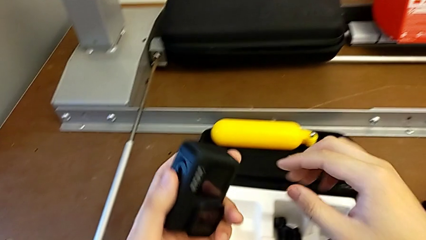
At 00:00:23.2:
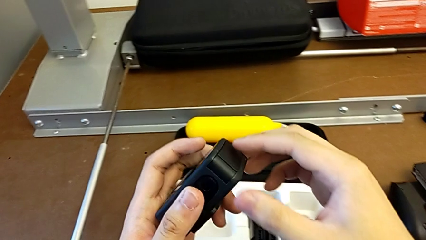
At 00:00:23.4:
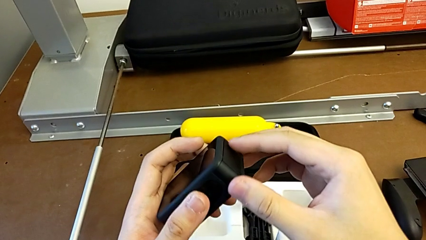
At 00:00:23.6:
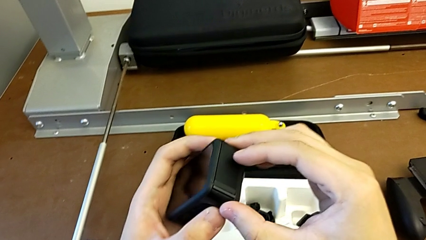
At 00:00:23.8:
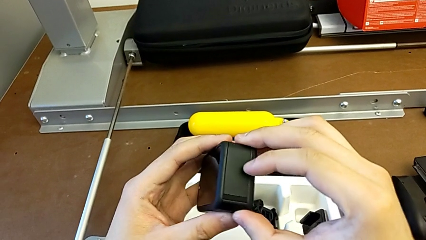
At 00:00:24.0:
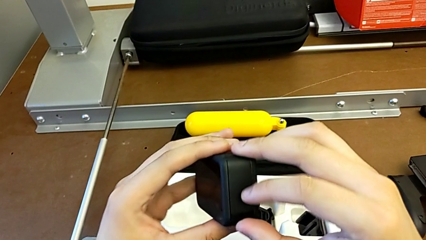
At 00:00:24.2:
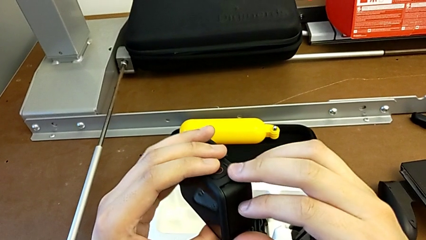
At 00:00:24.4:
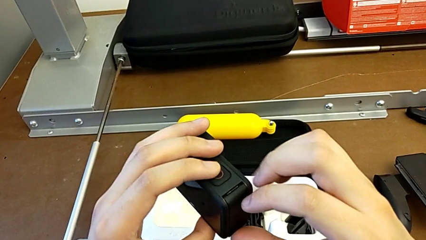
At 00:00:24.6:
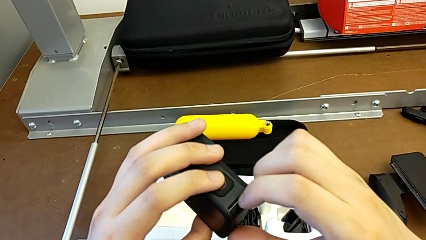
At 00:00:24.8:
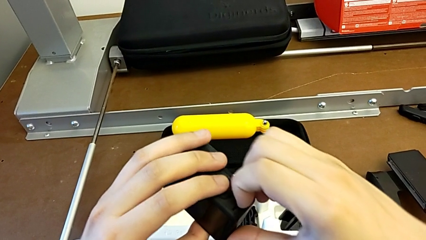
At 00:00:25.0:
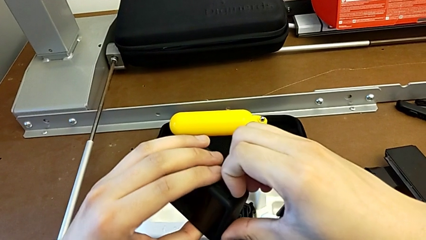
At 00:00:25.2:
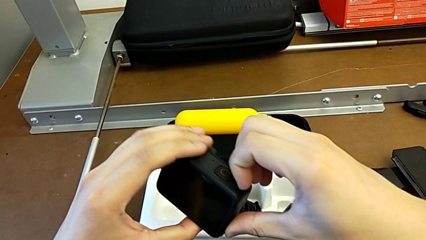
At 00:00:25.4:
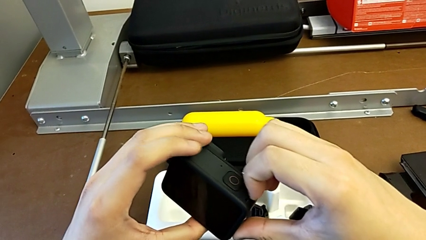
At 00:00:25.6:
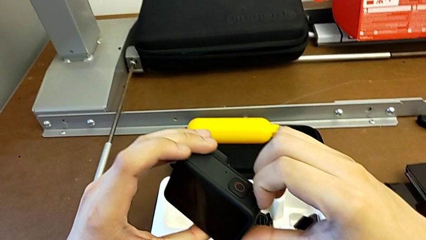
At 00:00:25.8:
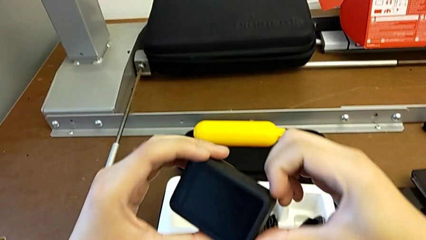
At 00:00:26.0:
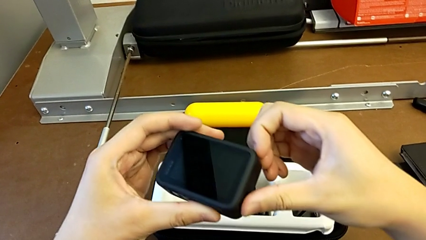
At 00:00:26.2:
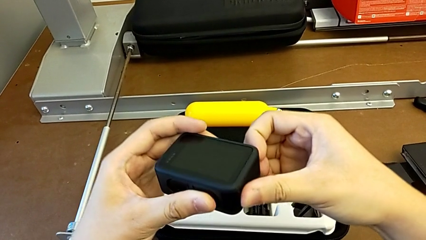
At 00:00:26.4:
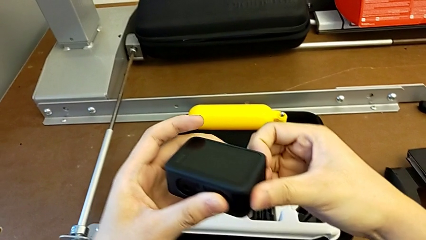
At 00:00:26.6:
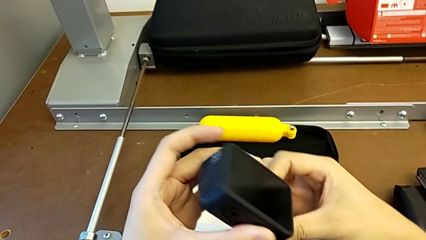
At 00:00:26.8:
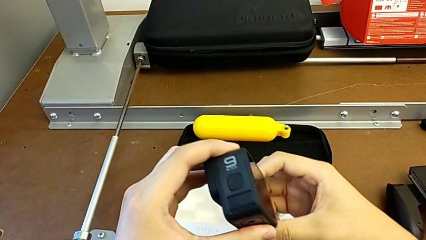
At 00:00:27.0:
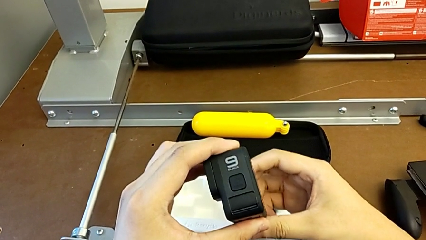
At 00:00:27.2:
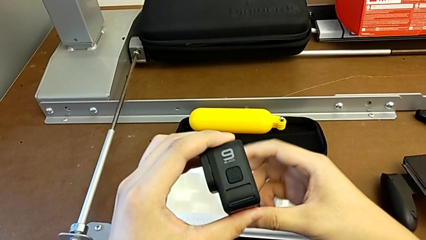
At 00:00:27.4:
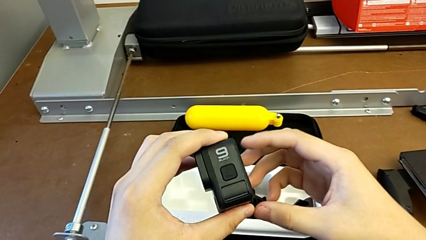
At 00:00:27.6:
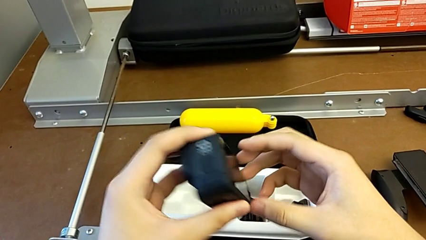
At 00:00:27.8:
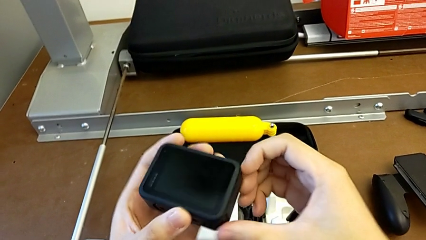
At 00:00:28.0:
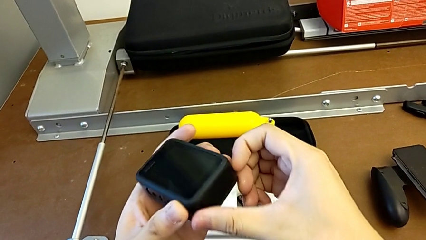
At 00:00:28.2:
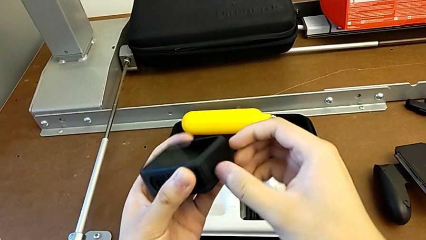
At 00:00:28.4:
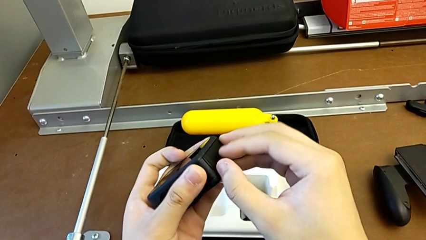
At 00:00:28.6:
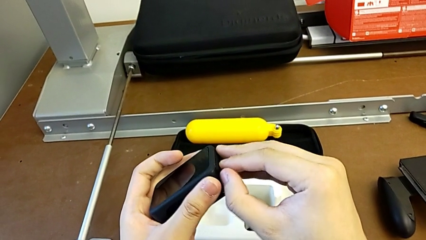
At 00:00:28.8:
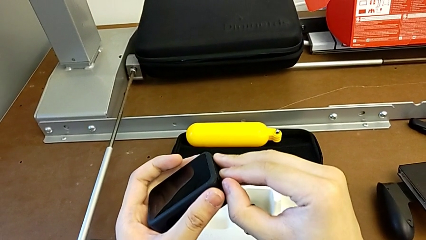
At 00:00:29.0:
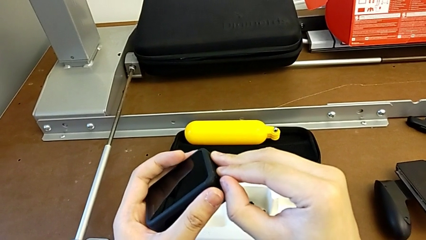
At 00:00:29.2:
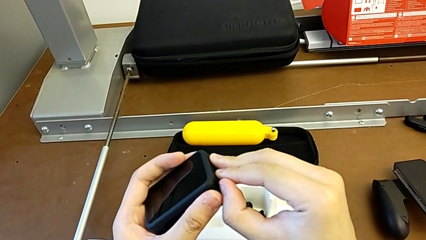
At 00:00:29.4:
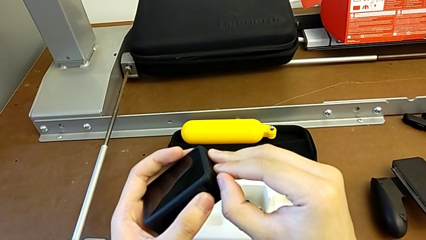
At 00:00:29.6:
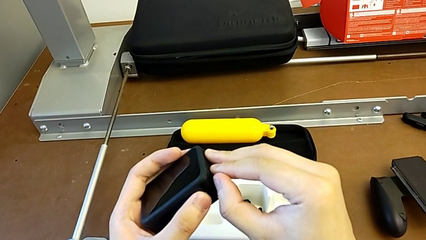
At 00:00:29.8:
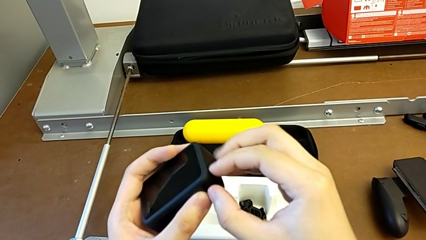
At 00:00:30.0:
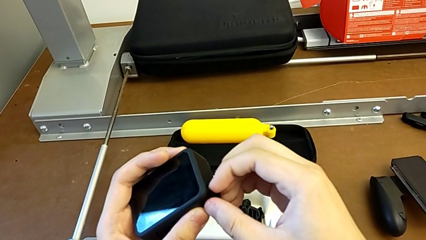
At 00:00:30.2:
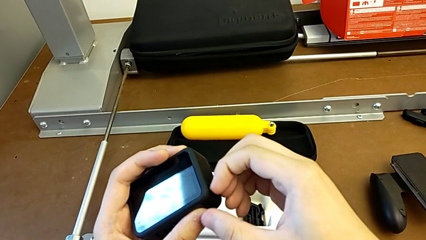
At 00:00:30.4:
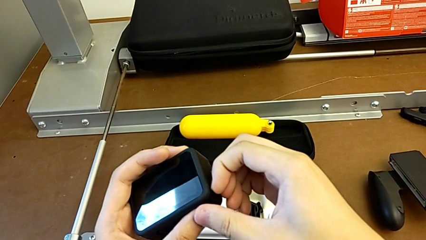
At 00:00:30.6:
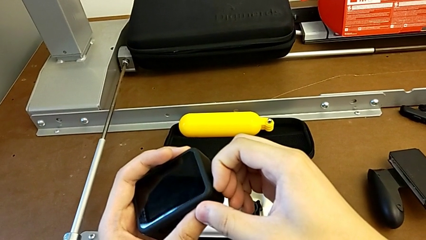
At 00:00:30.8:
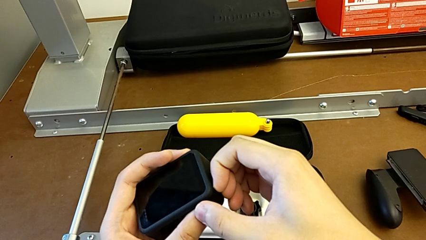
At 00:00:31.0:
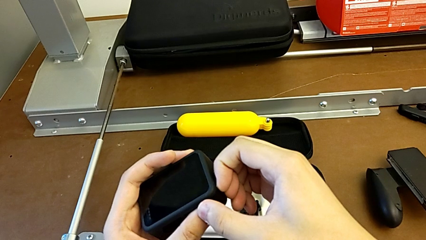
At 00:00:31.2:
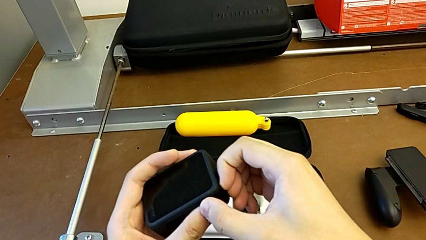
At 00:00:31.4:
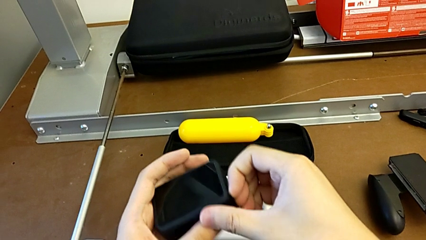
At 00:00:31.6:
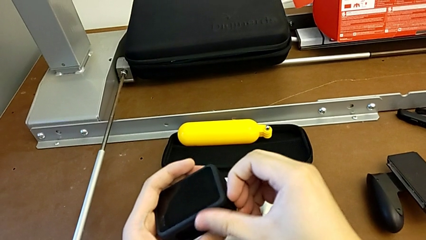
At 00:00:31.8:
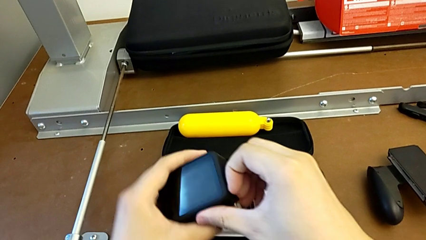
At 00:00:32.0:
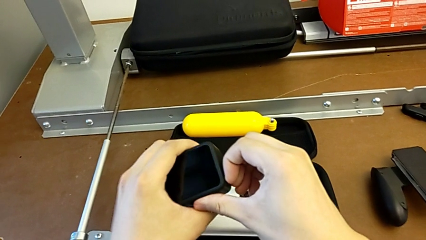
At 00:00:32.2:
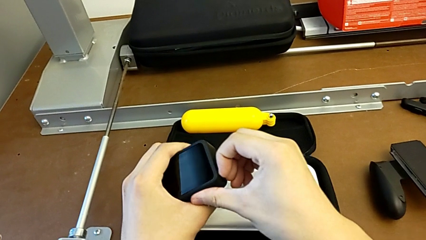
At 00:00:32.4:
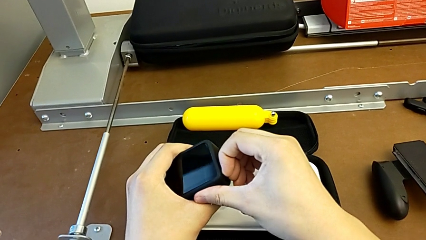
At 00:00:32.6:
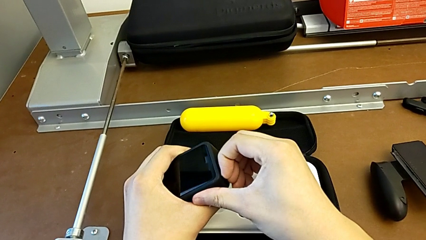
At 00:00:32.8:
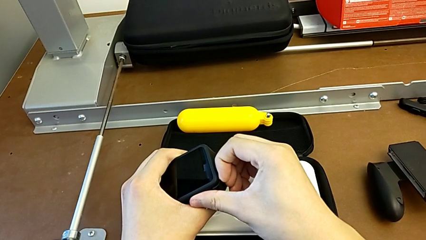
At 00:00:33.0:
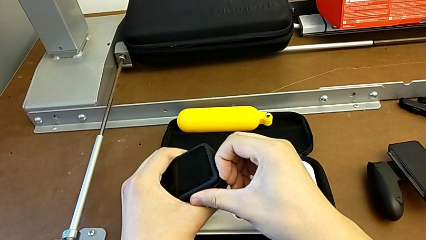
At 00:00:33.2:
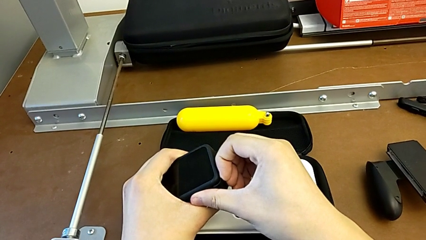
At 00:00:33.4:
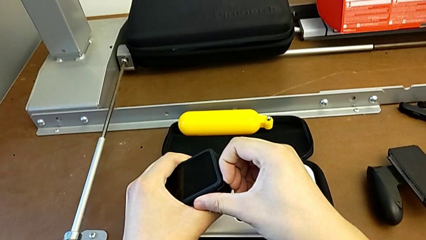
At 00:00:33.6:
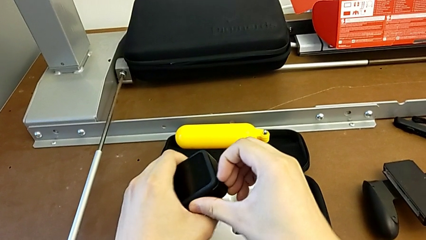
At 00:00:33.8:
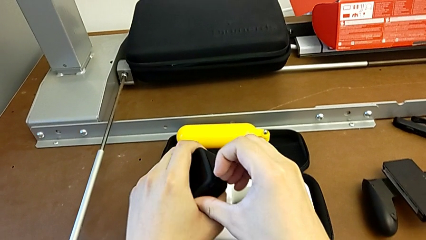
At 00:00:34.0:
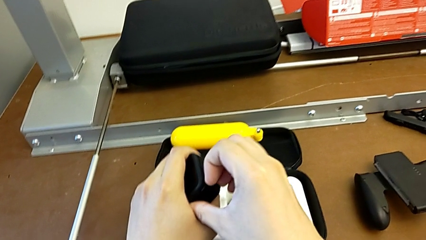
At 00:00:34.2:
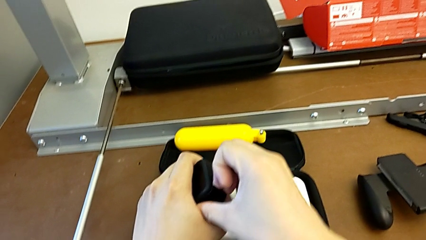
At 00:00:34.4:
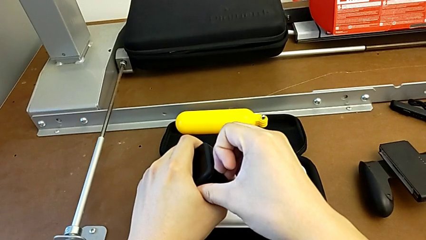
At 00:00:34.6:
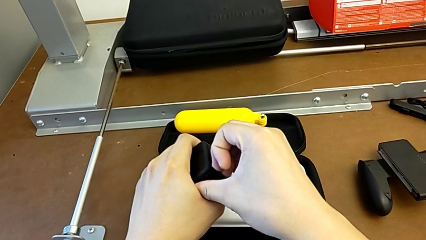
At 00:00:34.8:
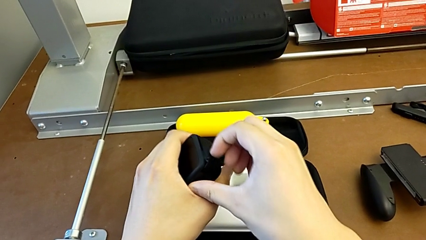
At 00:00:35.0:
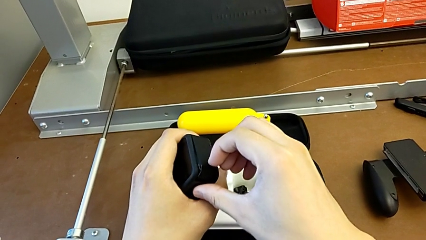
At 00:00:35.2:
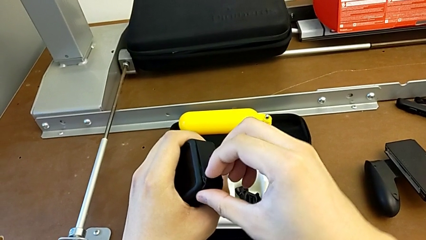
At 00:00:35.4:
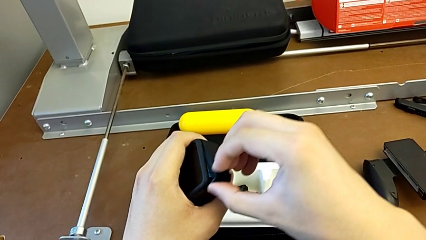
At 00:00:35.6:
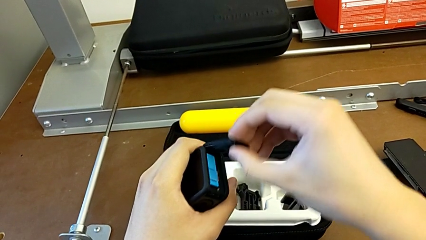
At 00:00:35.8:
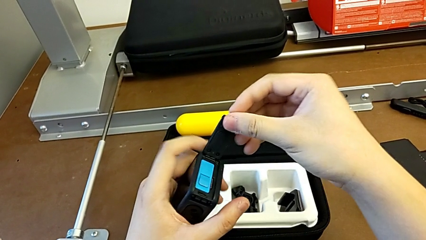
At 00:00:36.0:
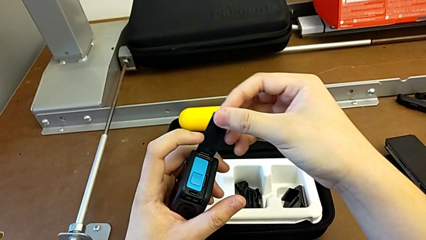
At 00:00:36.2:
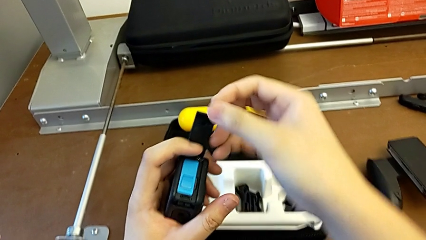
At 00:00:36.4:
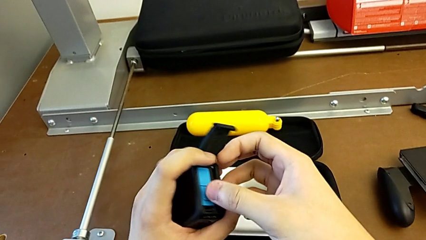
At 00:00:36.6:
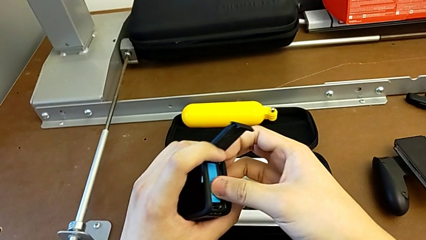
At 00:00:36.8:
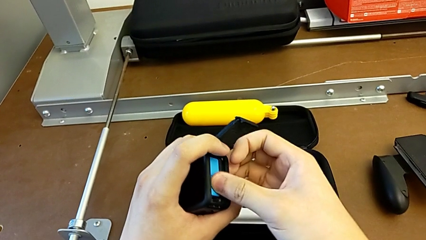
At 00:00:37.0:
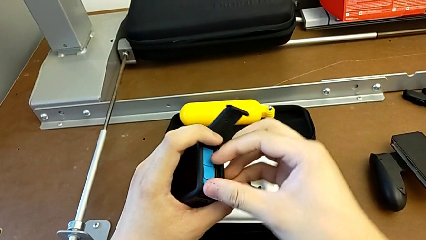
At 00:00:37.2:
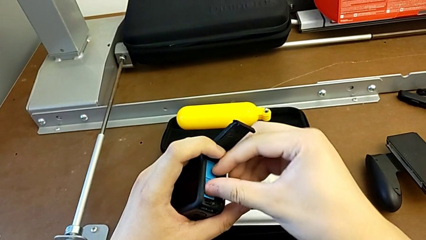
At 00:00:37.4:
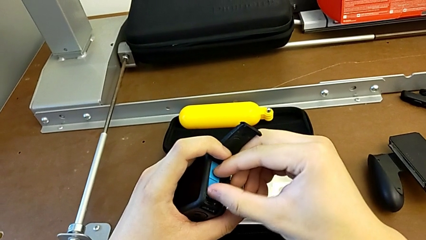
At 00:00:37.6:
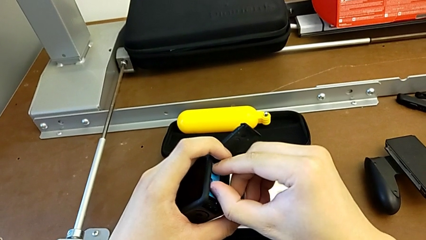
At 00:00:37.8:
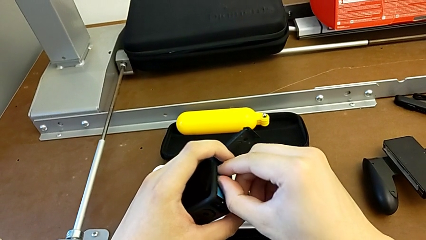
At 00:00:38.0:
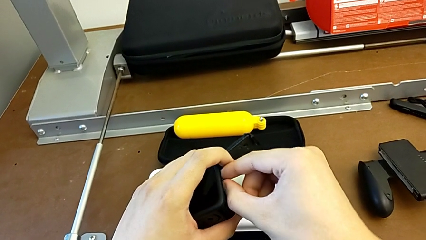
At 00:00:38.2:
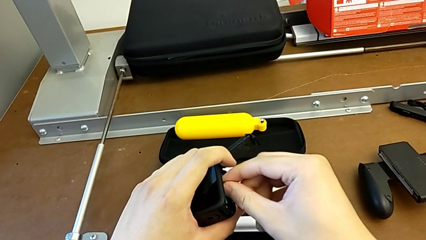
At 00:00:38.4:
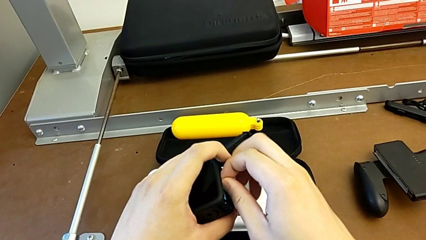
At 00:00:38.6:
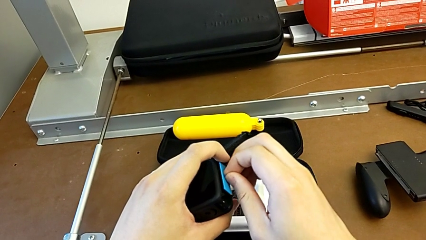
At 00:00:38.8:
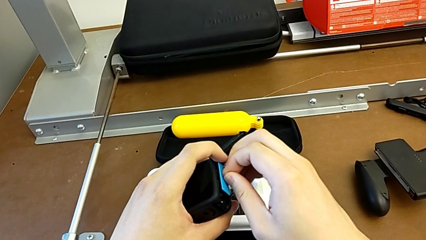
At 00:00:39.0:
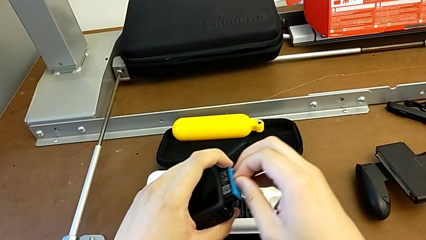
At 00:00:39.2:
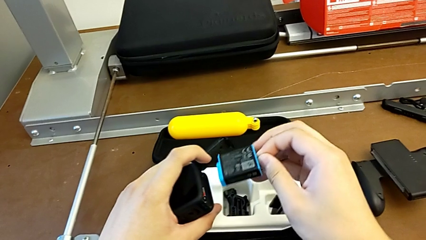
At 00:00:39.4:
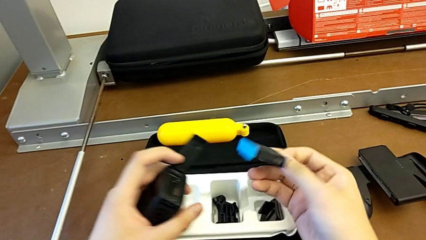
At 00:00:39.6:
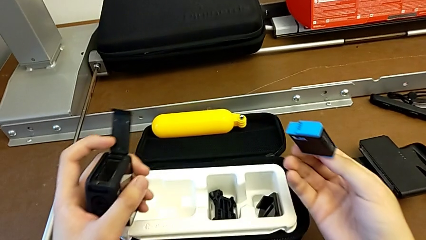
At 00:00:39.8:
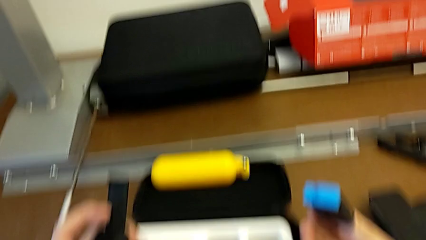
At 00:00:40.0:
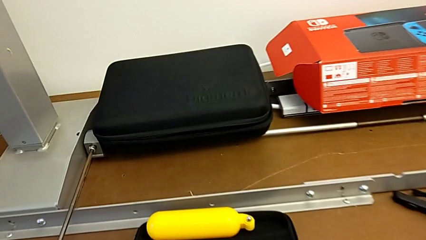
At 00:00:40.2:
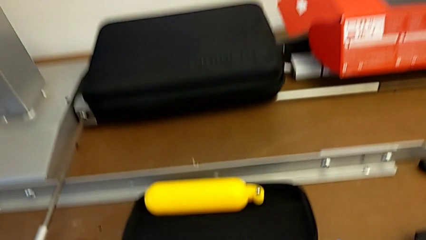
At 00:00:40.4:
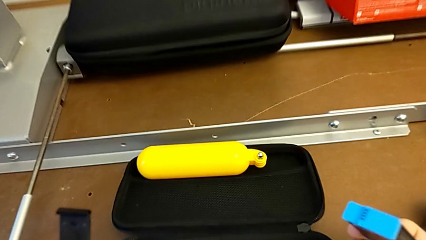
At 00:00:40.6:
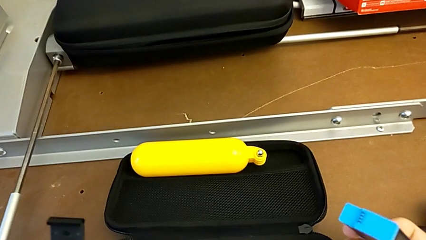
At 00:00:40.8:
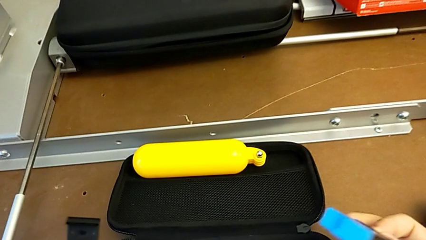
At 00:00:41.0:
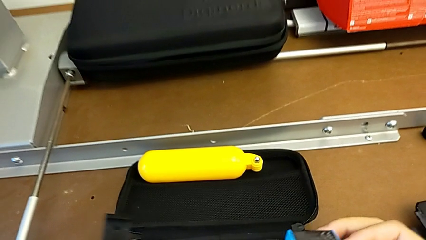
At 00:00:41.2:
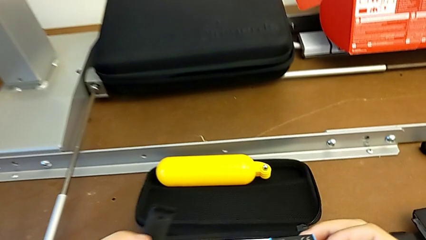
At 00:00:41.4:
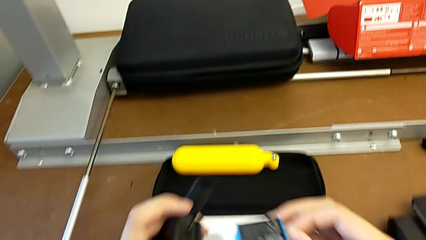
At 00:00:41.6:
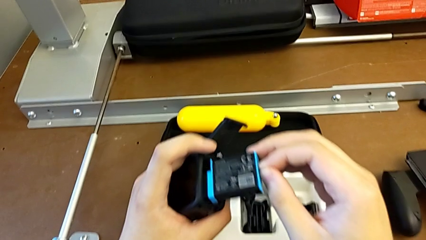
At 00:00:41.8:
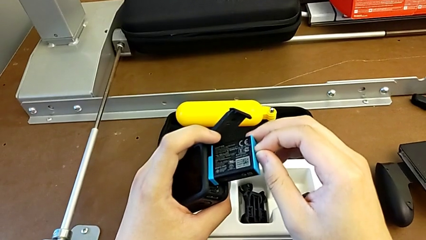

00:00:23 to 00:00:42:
The camera wearer is exchanging the battery. They wrongly grab the battery door, taking it upside down. They inspect the GoPro, pull the battery door, open it, grab the battery and withdraw it.
